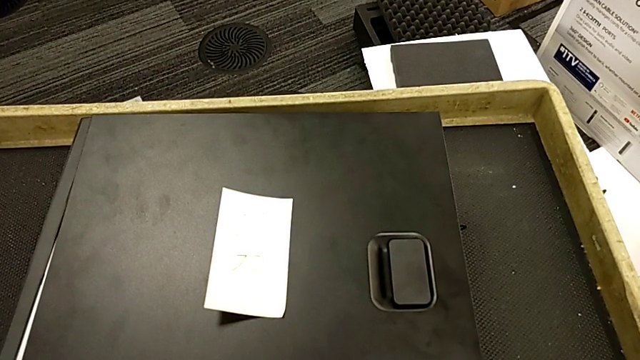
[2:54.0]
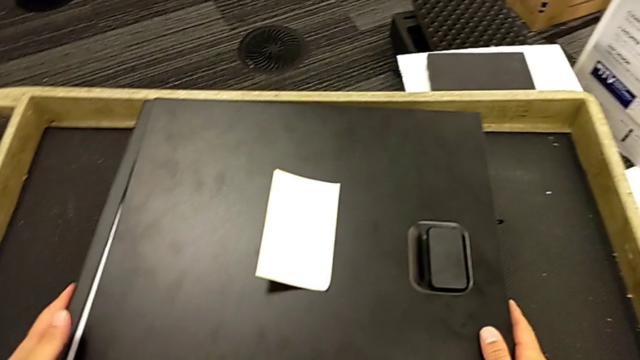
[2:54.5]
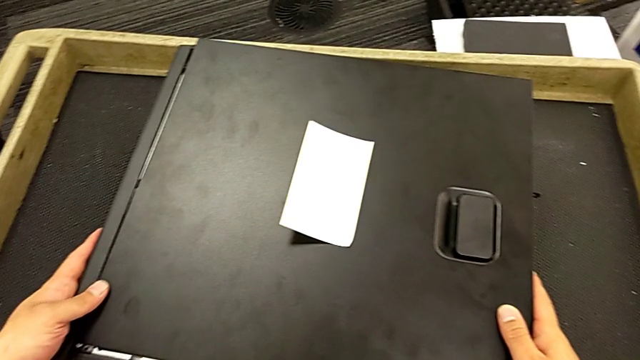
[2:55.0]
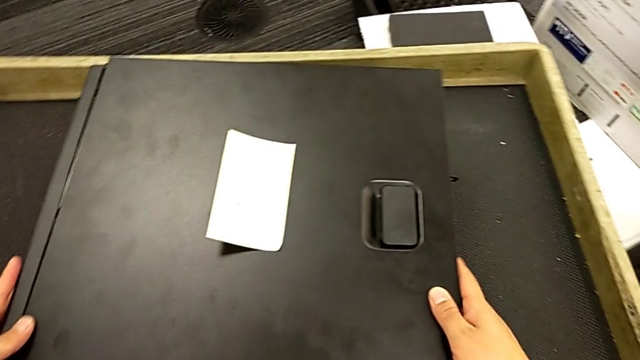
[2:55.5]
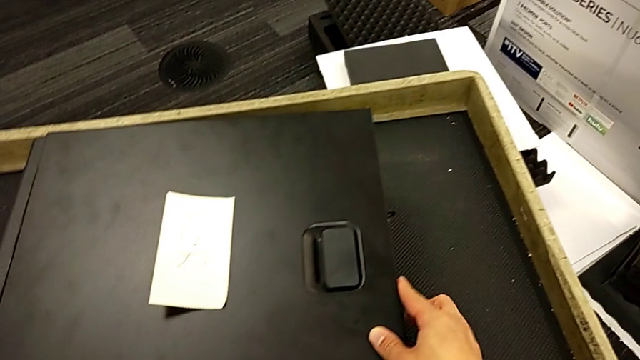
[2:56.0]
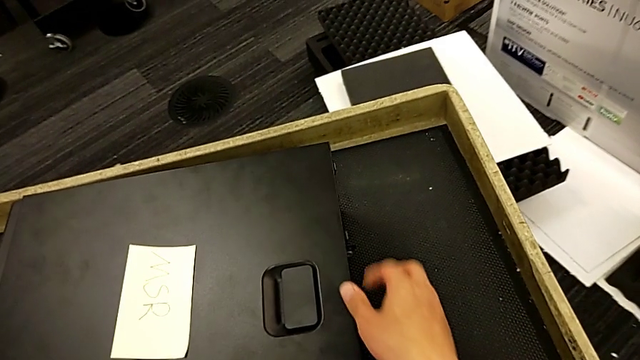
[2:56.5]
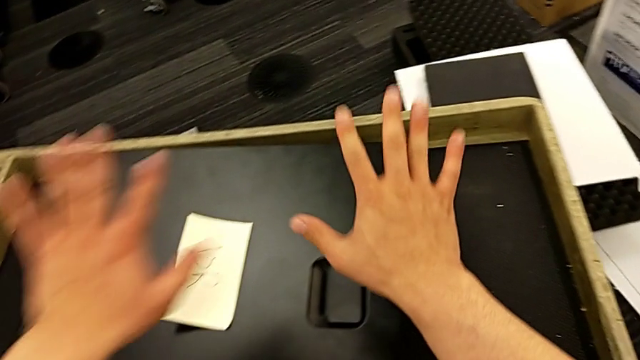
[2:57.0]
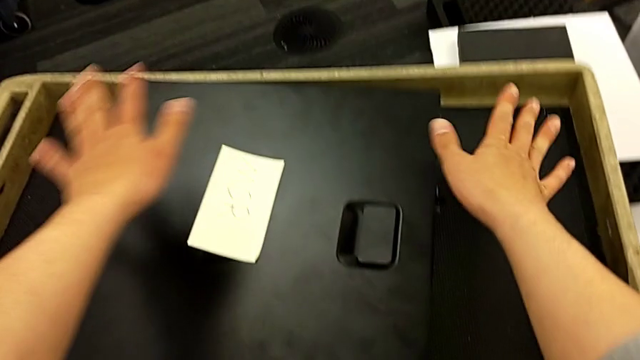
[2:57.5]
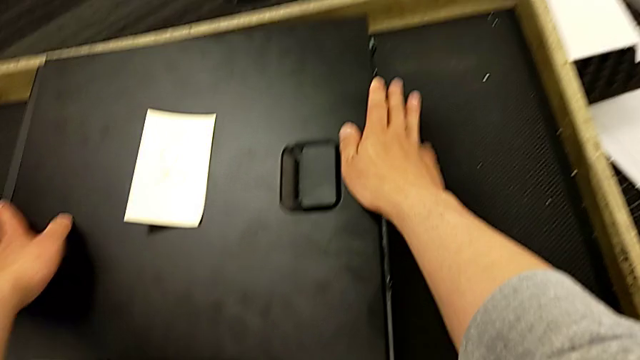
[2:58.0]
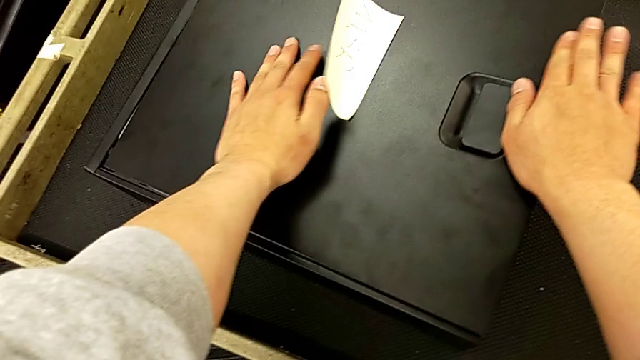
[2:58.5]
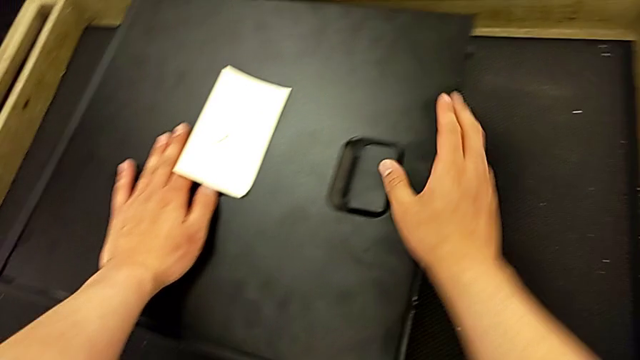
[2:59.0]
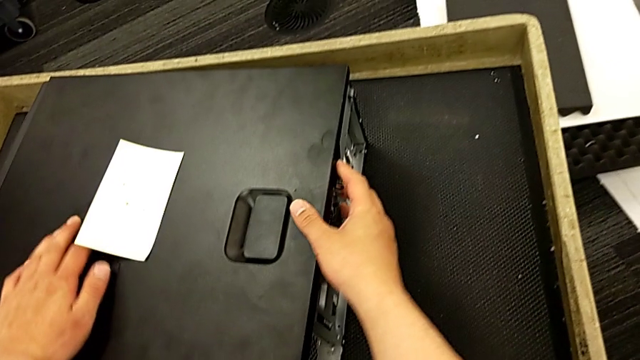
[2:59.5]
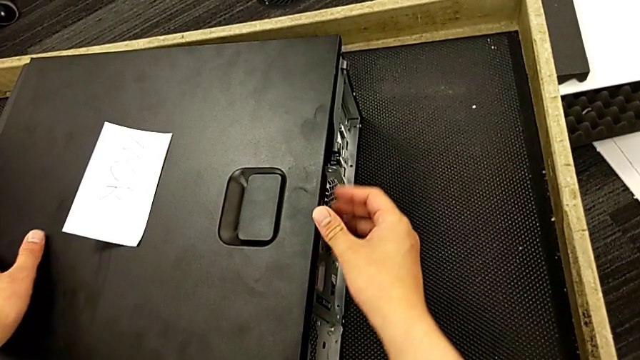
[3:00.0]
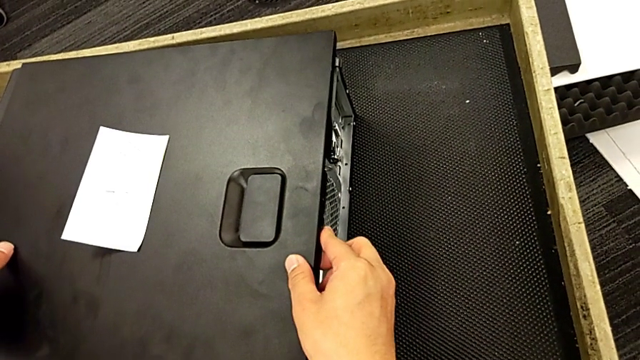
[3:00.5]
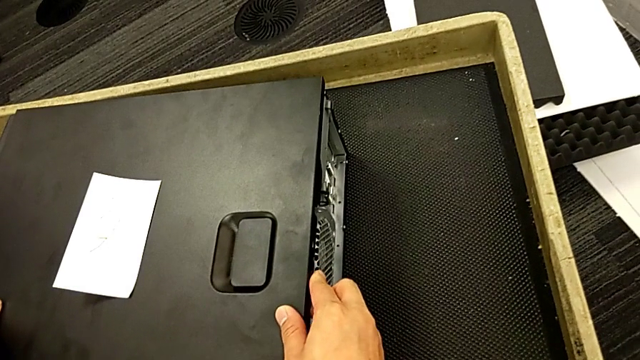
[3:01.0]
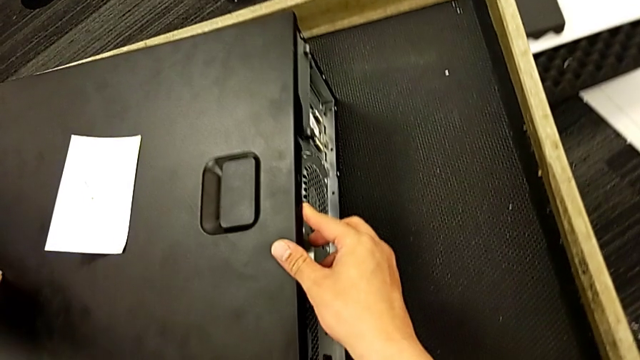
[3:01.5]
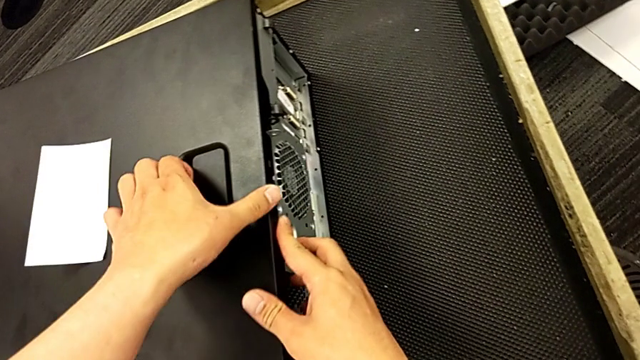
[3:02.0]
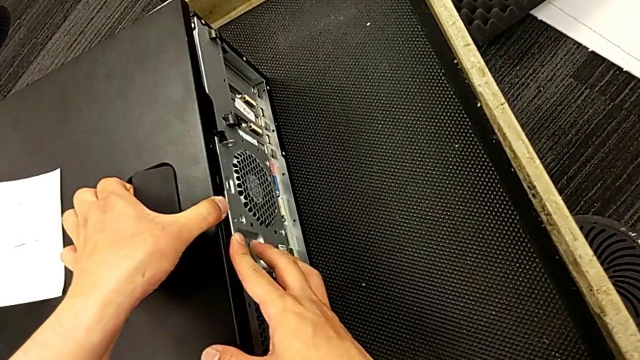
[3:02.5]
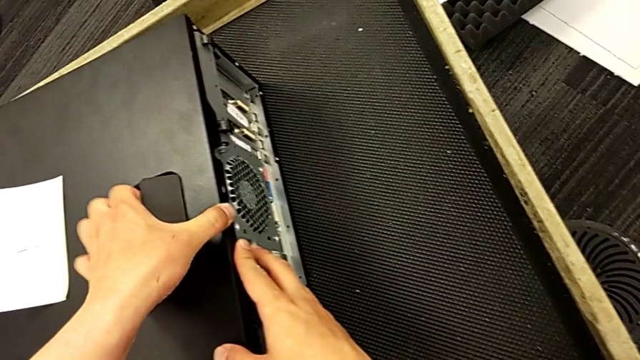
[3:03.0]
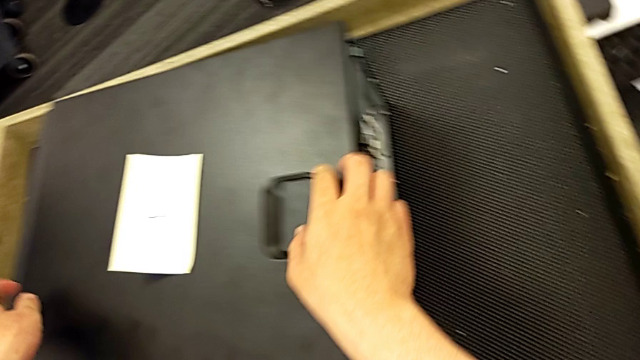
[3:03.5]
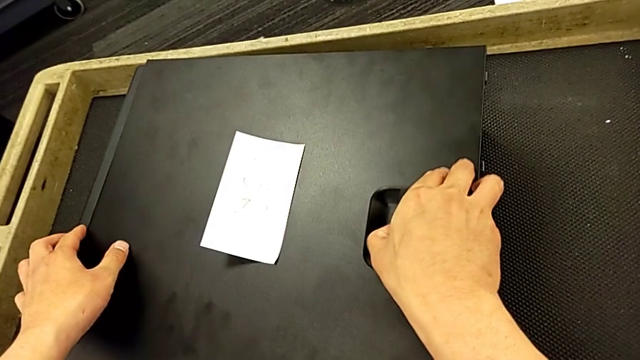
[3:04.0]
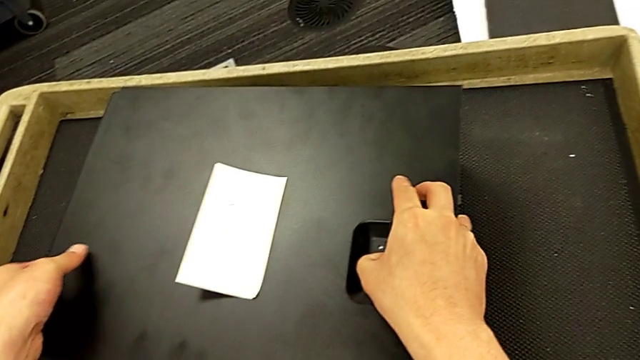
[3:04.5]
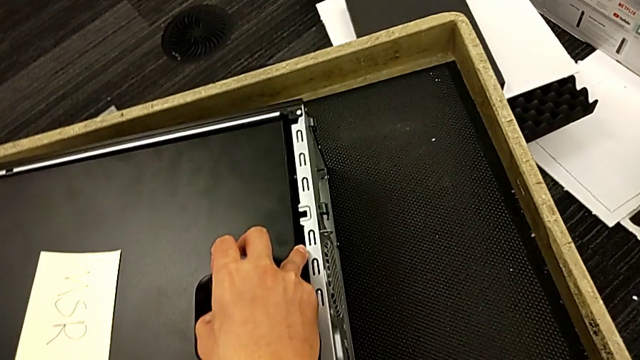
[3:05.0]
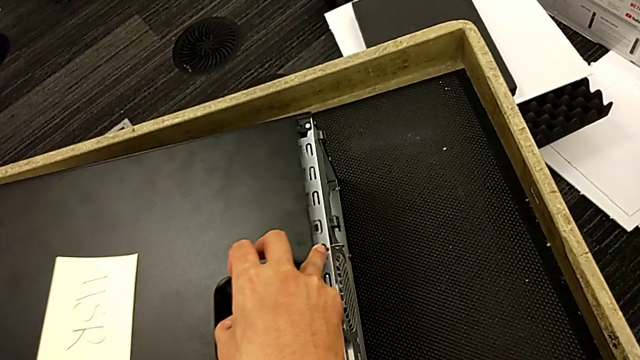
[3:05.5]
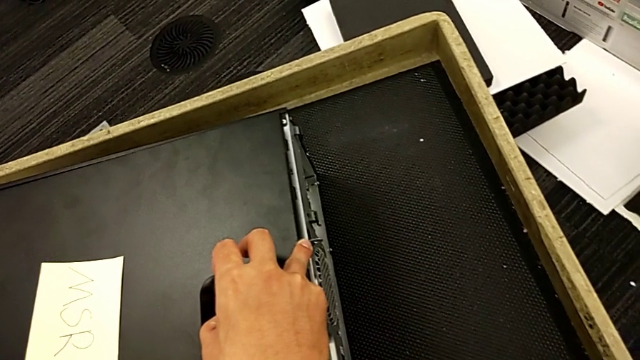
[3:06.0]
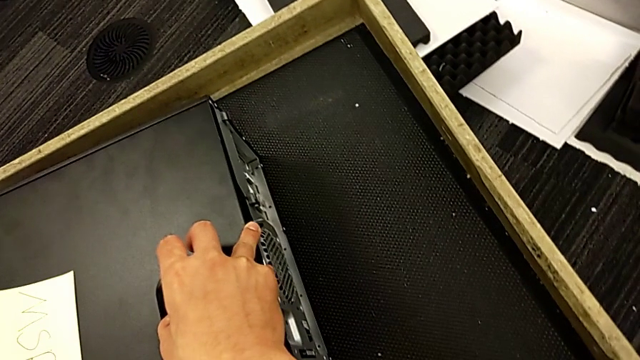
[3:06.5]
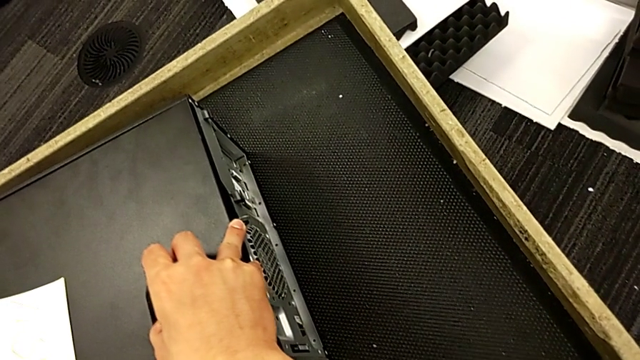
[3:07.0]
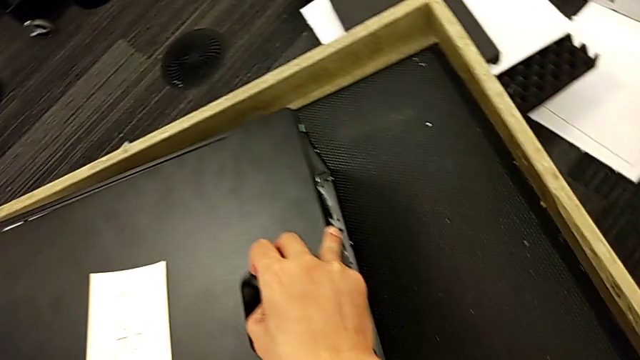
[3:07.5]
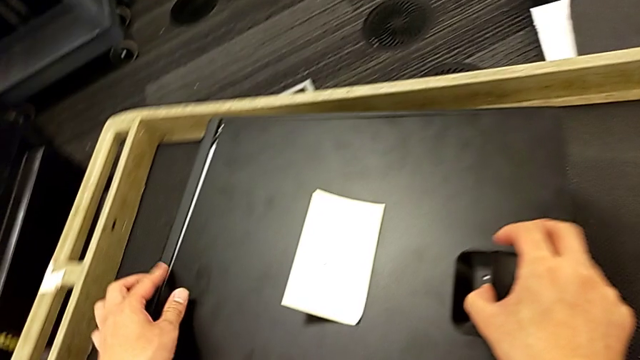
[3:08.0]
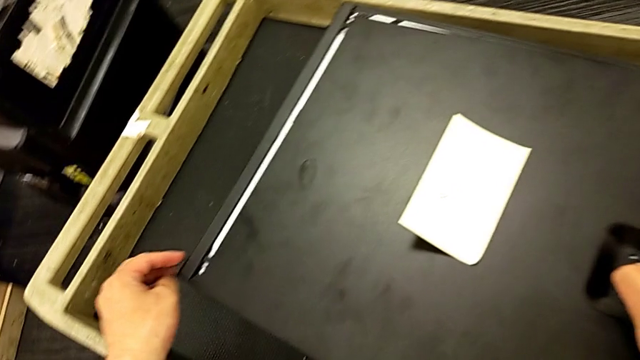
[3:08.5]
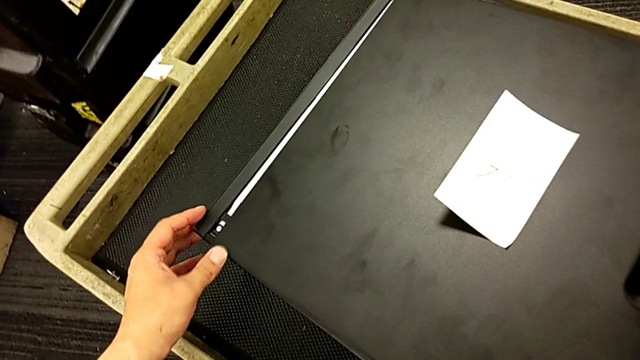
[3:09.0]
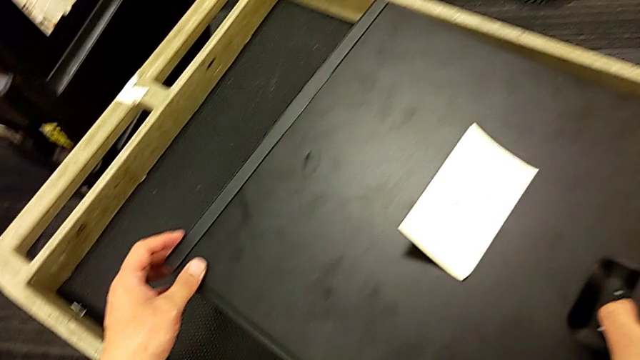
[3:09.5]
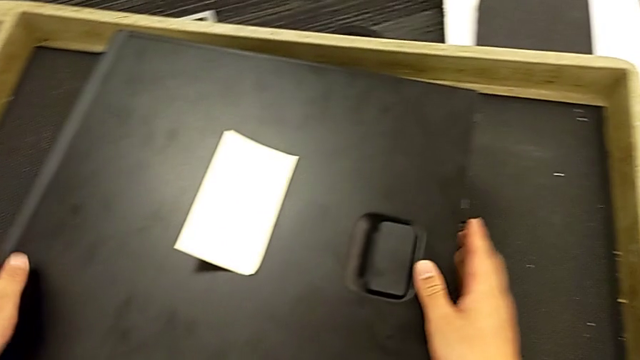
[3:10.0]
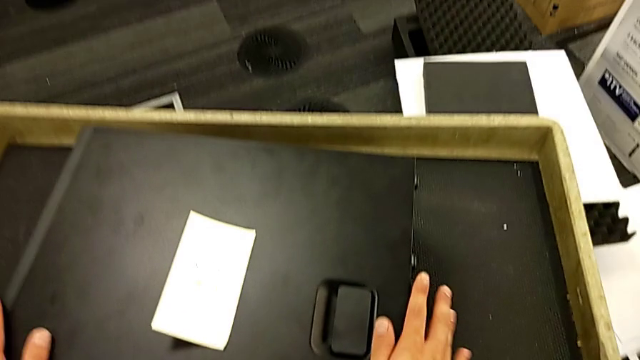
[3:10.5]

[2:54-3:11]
The camera wearer is assembling the cover of the computer tower. They place the upper cover, inspect the cover, grab the handle, pull it, grab the cover, lift it, pull the handle, assemble the cover and press it.
